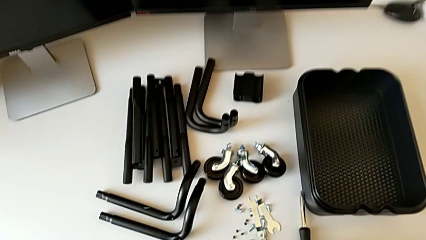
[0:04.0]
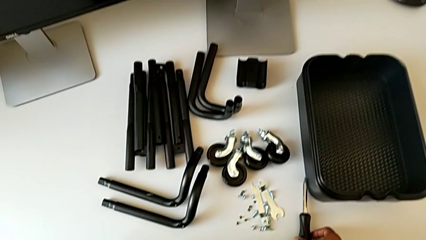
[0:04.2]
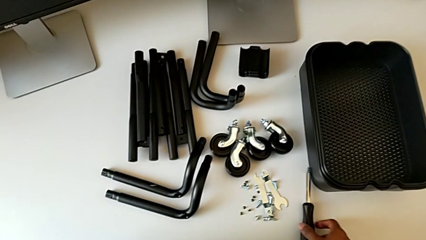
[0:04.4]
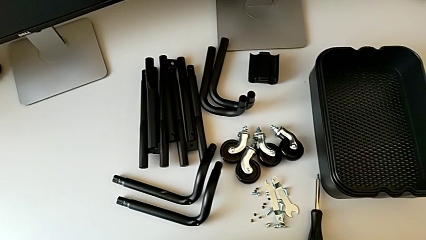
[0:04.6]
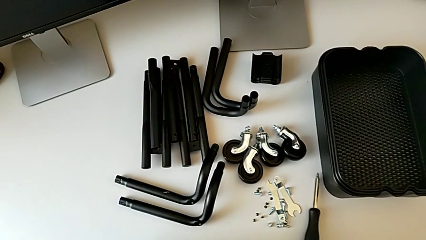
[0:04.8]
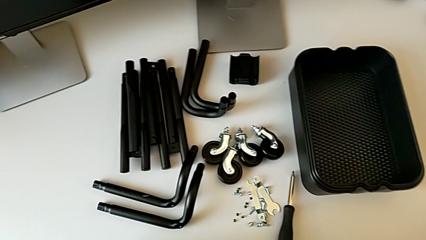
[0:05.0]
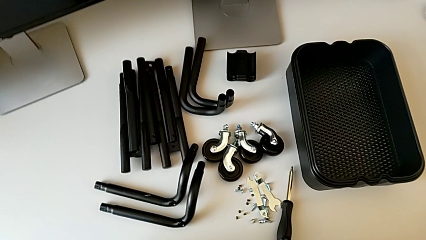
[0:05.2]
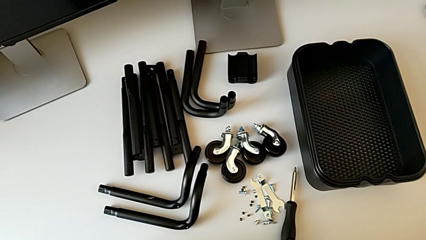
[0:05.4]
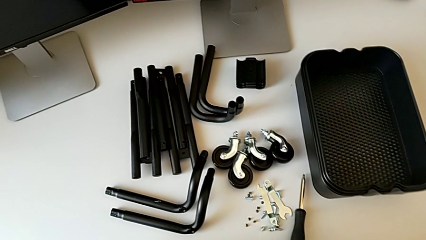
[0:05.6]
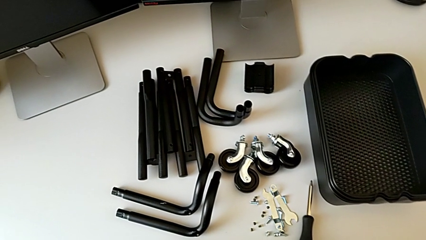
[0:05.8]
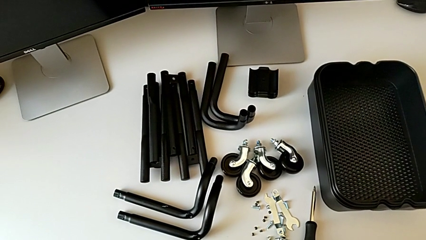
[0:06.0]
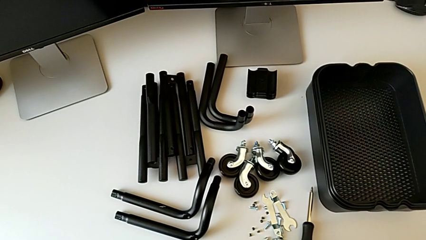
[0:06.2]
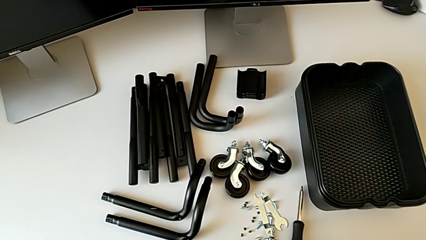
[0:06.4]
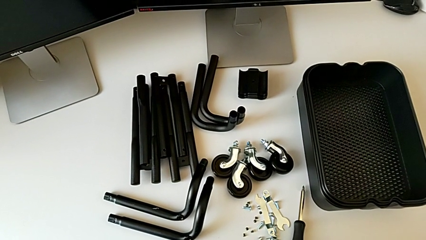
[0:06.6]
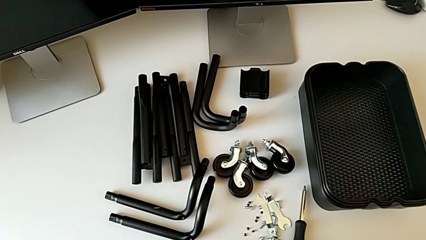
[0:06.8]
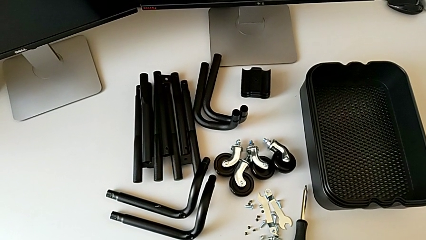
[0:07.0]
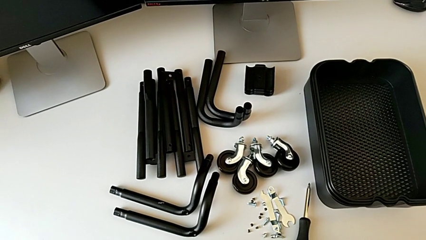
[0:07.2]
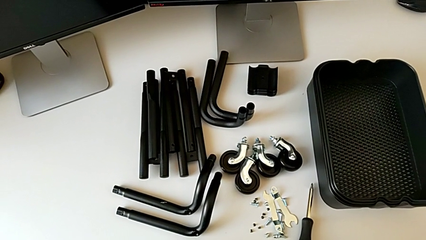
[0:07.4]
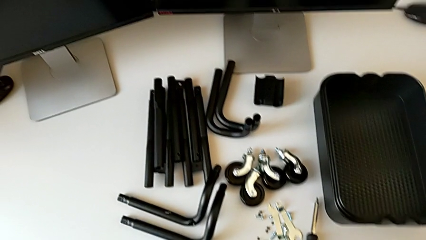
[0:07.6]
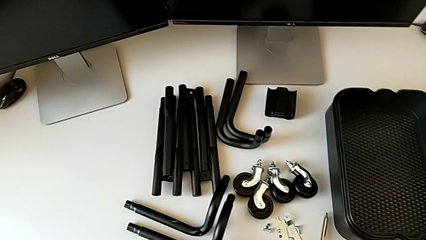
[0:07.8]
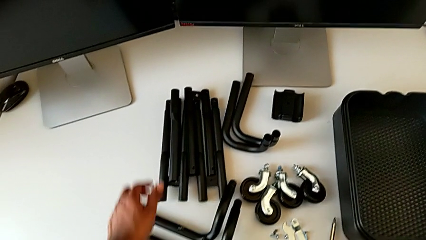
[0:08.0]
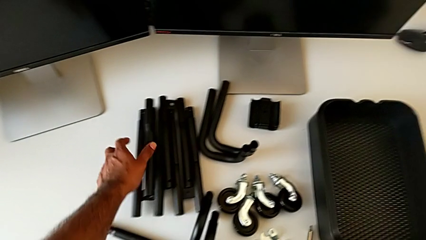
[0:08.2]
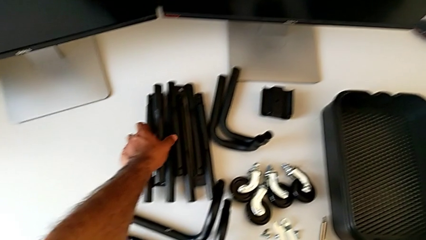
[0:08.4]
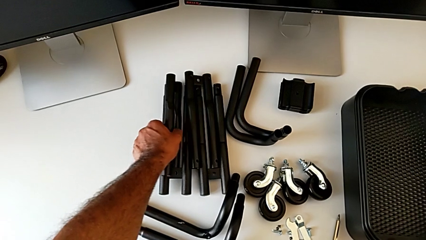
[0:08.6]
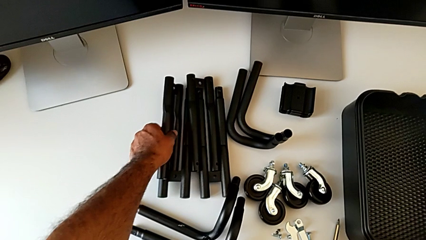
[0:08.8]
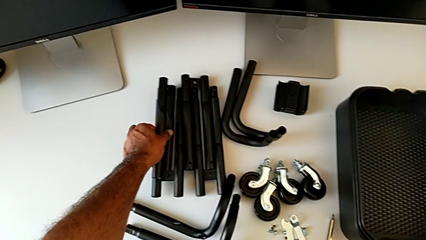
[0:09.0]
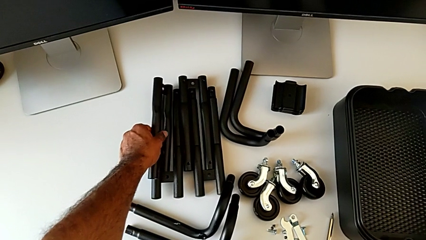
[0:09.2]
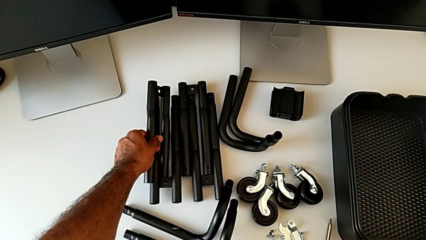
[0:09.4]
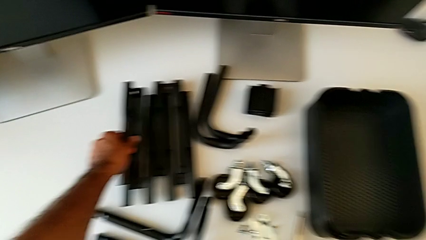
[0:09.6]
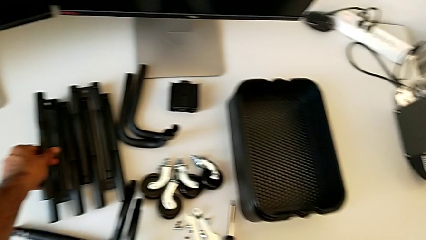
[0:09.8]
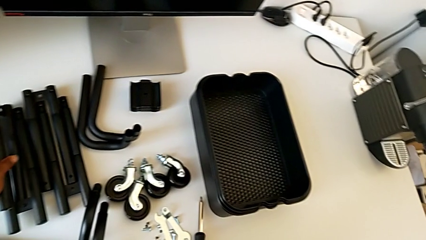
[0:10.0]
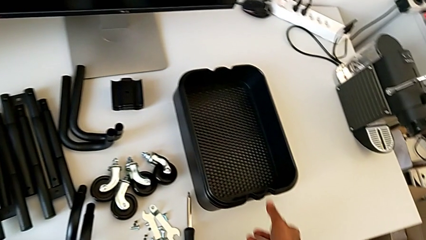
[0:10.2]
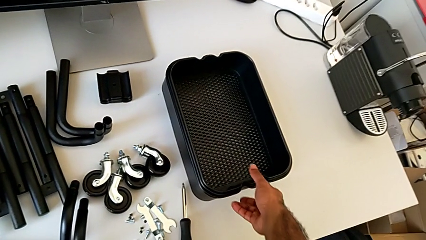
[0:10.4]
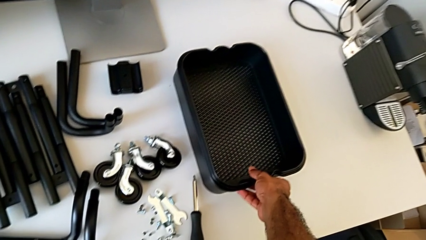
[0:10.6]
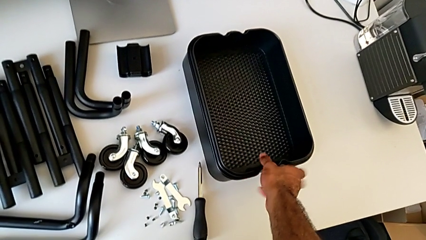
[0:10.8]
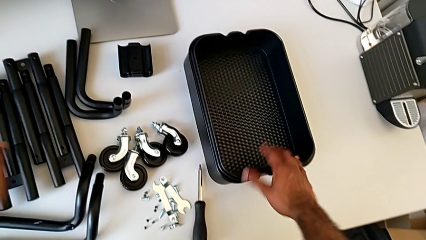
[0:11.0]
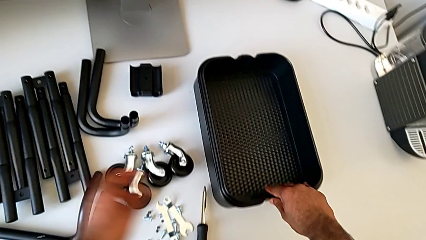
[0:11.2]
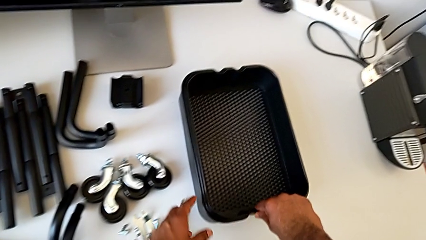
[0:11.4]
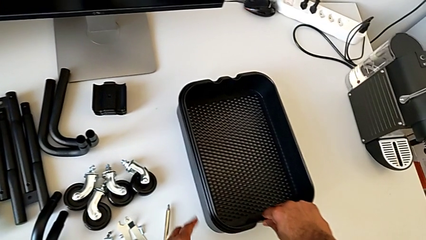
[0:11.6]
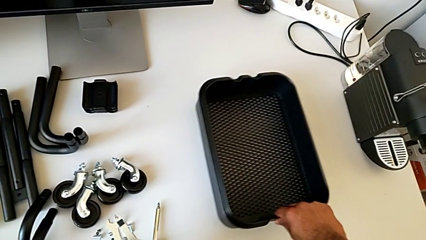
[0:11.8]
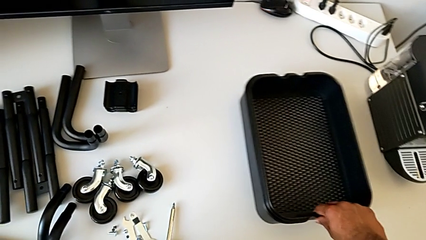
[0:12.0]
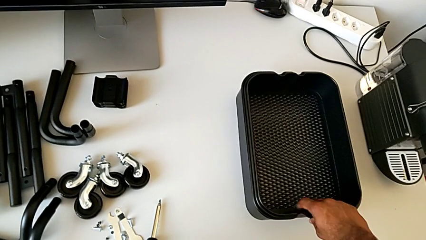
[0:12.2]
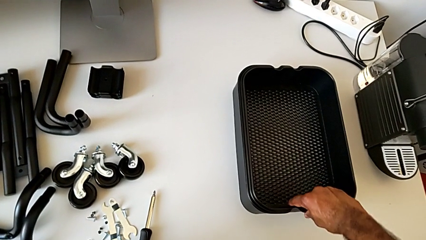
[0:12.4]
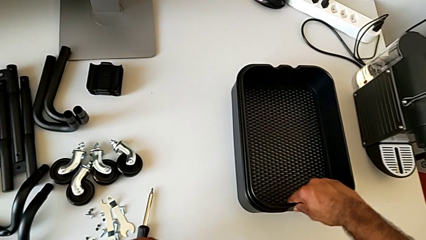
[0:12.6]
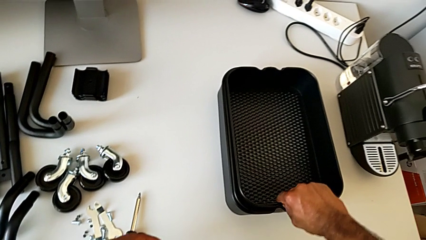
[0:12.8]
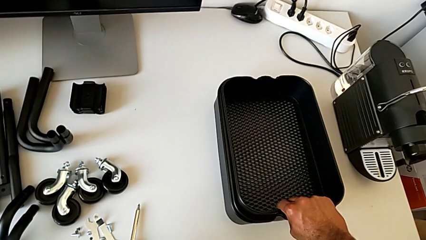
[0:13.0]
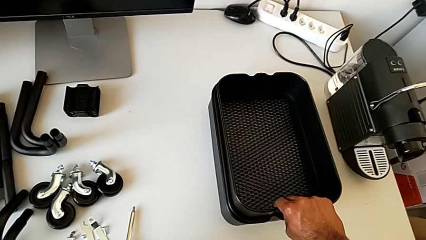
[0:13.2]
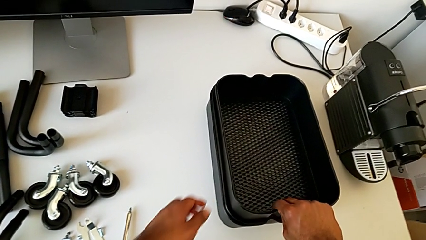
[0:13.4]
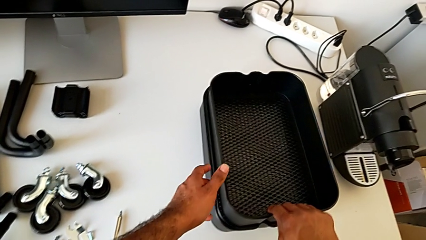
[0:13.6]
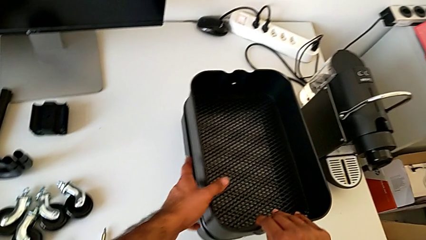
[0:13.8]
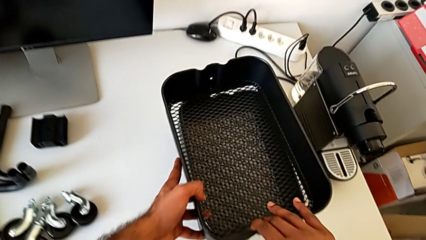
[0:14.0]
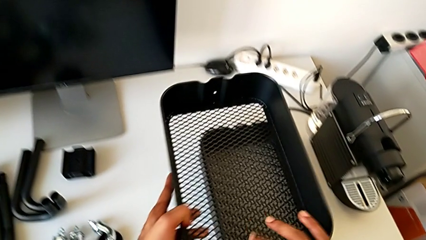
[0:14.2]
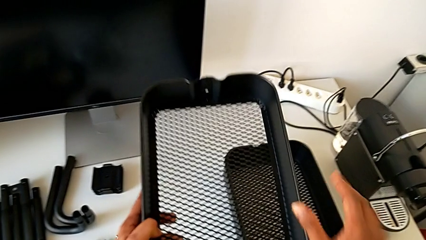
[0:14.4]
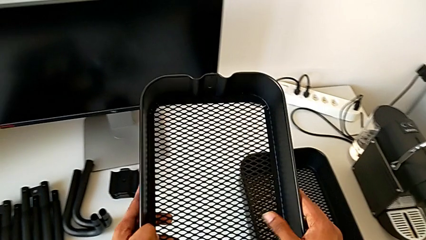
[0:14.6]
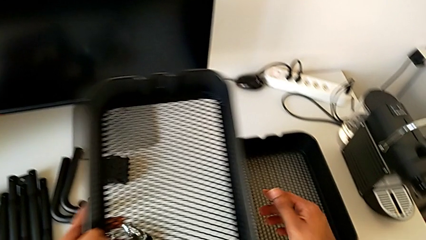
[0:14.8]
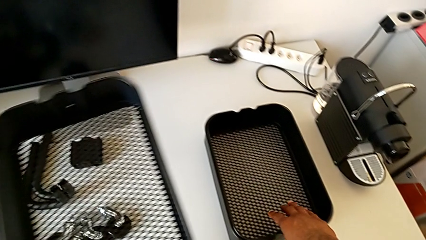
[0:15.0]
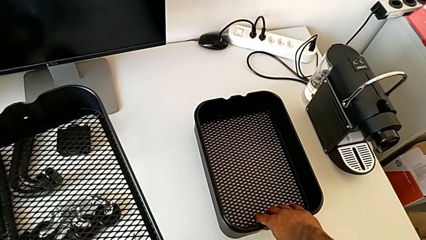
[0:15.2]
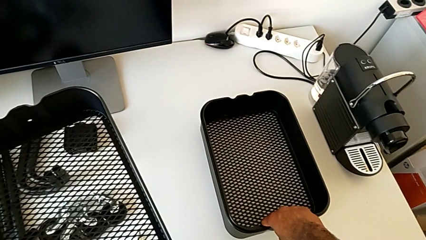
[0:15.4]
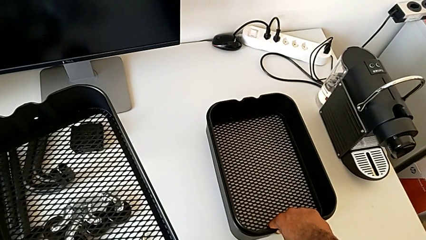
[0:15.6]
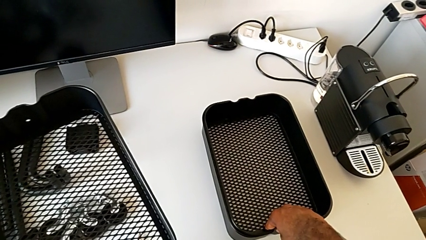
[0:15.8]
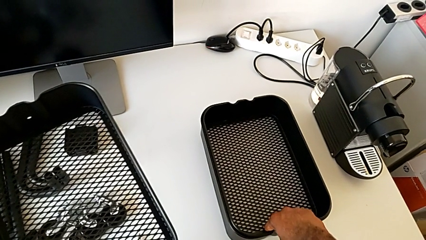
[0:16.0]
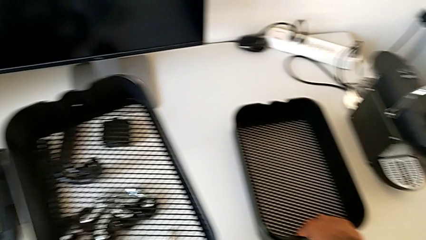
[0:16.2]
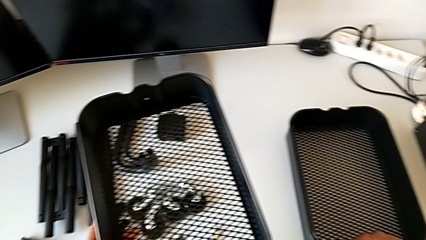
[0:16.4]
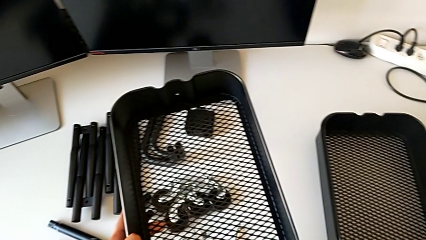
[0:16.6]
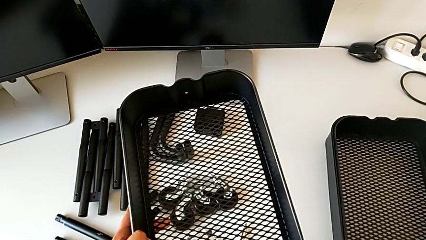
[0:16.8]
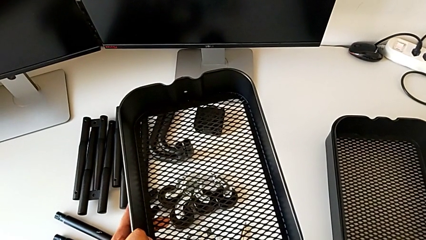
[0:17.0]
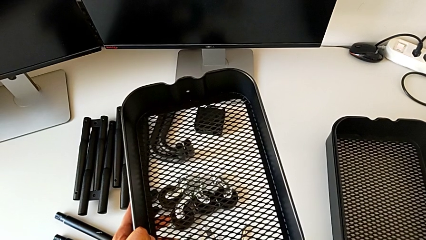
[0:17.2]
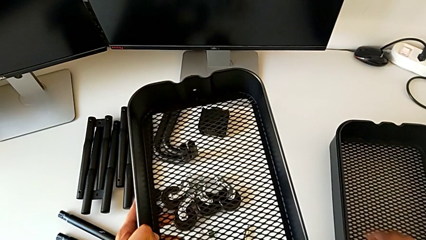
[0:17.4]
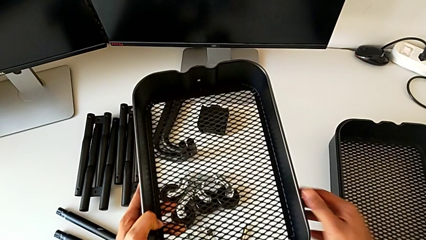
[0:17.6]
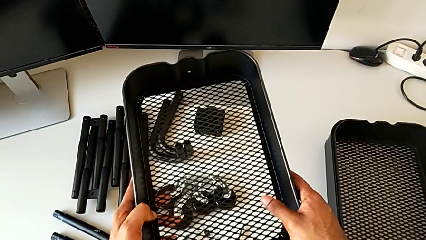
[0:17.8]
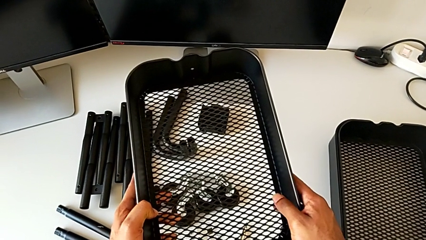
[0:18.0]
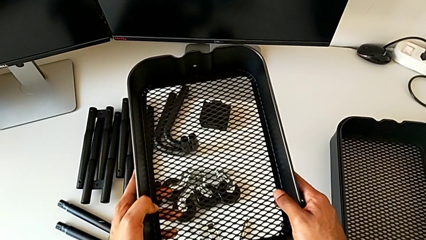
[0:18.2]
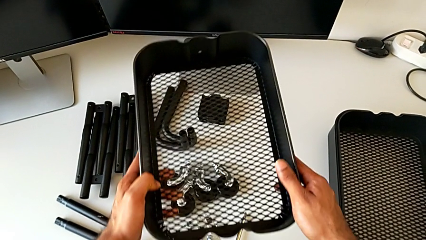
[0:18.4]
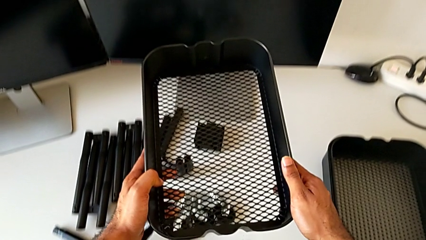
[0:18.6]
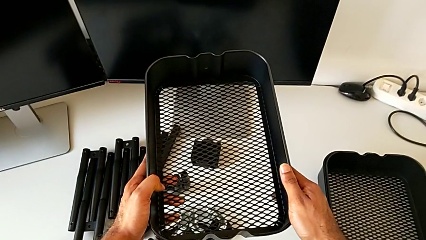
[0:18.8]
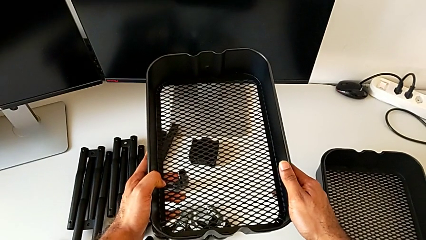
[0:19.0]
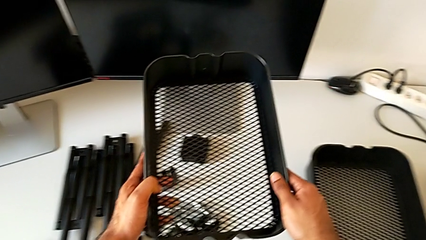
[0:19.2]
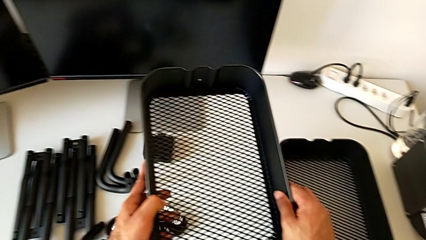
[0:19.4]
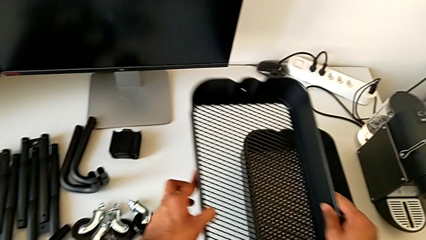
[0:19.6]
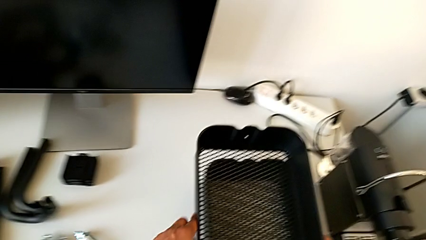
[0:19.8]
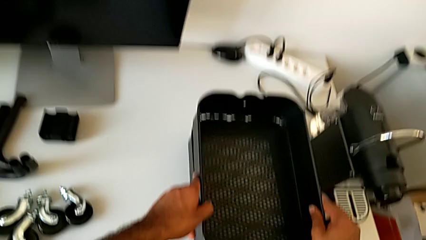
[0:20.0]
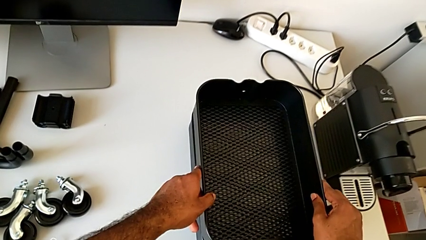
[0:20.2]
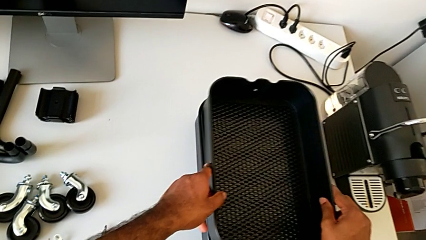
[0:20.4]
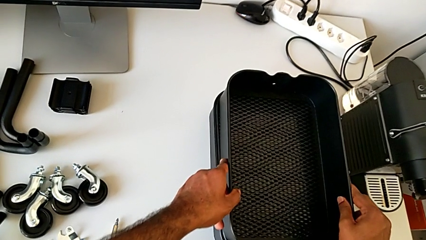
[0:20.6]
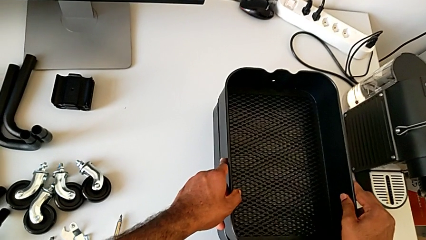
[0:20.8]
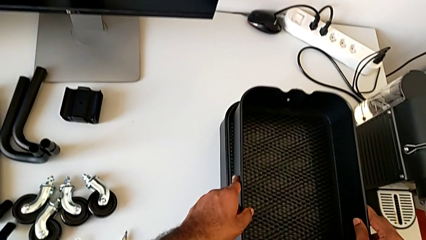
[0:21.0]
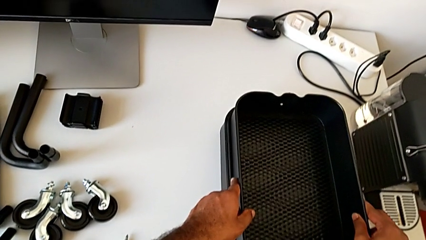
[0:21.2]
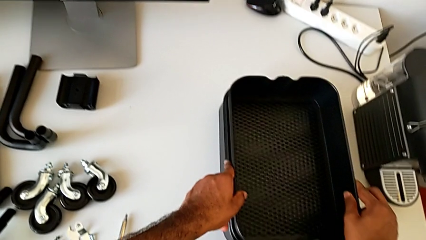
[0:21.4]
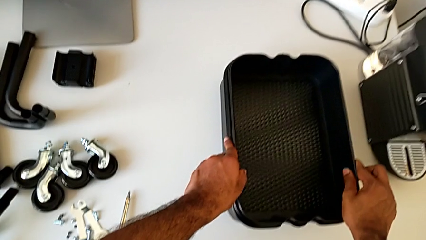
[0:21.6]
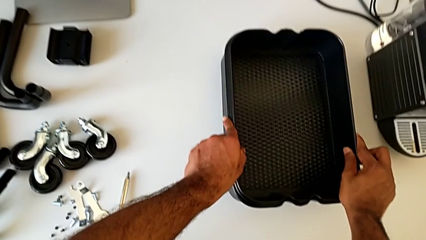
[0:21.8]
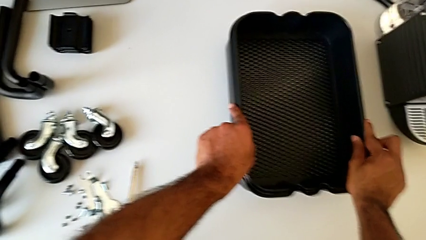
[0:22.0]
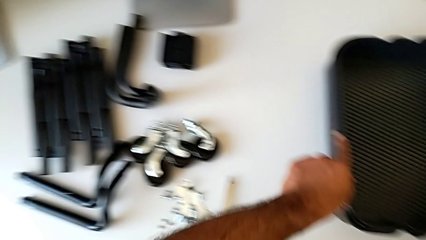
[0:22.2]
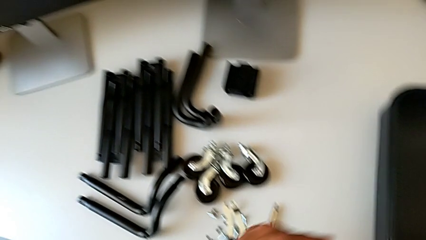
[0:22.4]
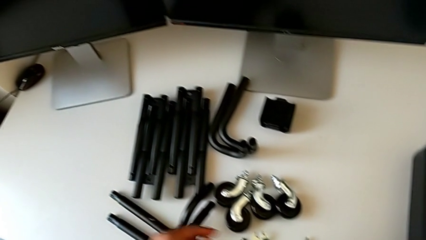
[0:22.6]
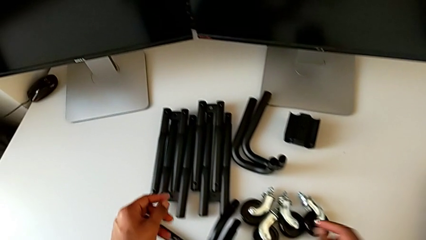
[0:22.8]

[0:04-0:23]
The camera wearer is assembling the first side bars. They approach the screwdriver, approach the leg, grab it, approach the grid tray, slide it, wrongly grab, lift and hold it, and place it.
